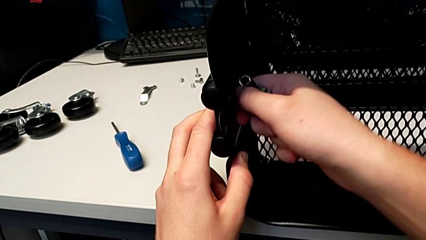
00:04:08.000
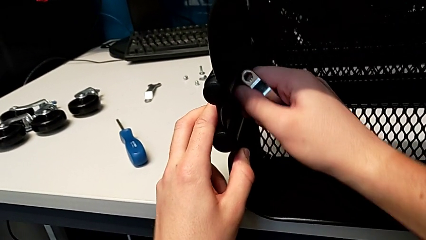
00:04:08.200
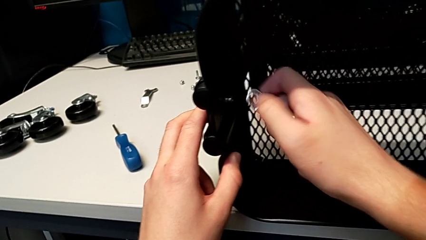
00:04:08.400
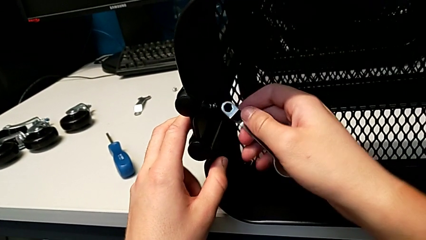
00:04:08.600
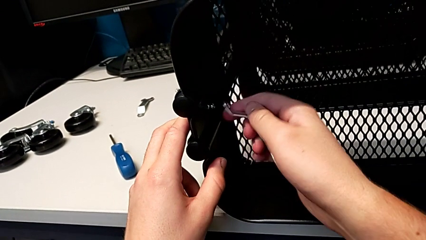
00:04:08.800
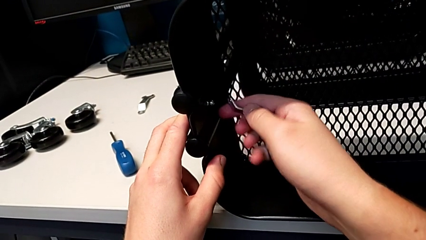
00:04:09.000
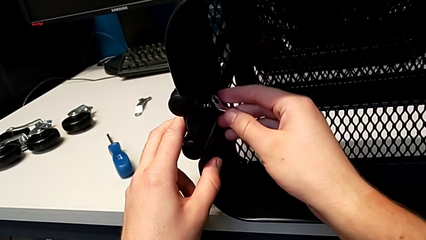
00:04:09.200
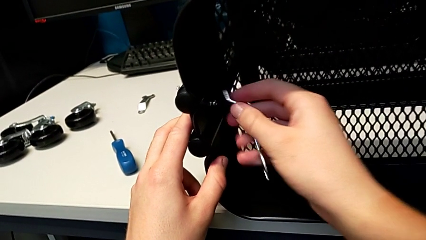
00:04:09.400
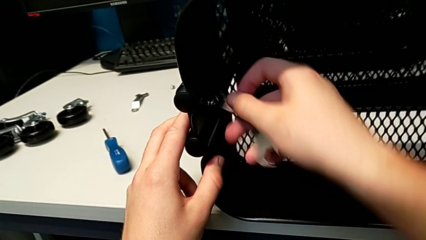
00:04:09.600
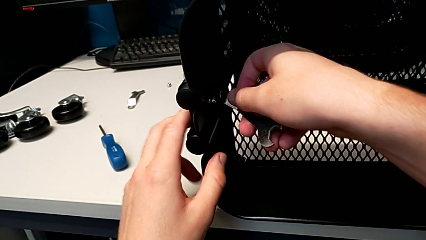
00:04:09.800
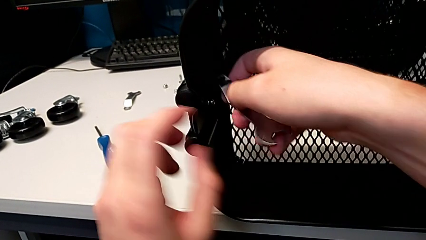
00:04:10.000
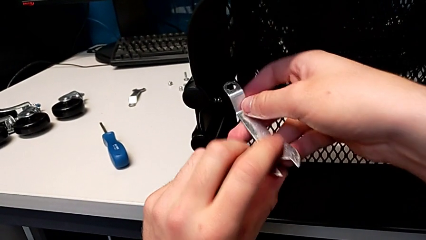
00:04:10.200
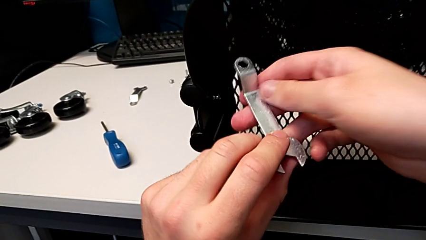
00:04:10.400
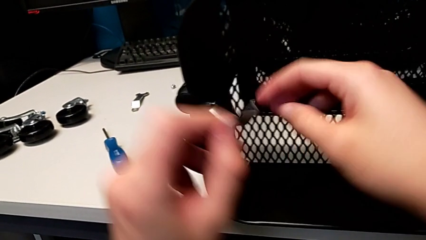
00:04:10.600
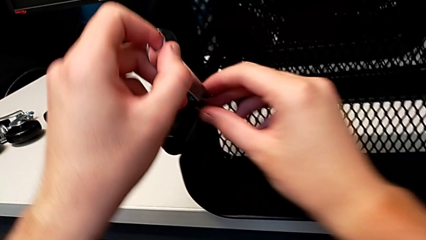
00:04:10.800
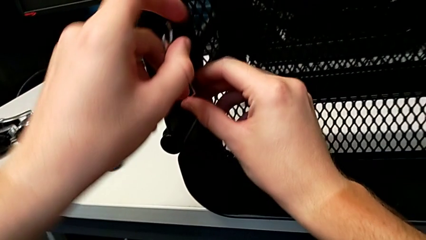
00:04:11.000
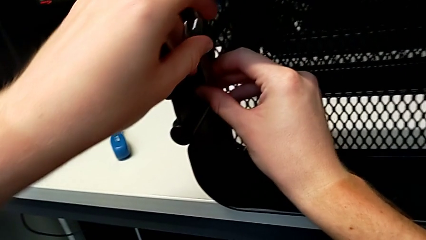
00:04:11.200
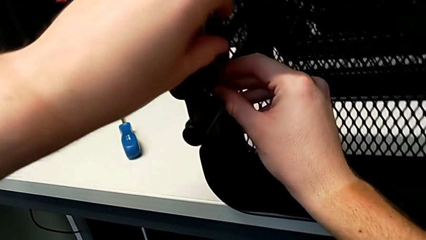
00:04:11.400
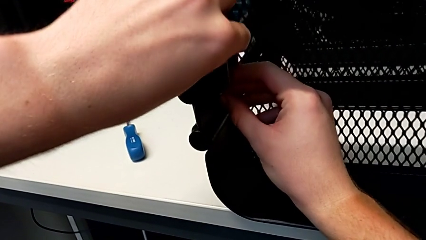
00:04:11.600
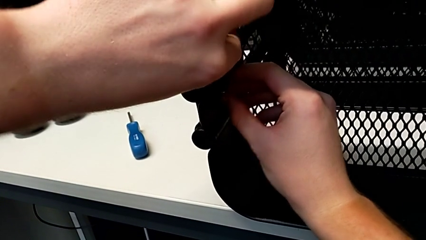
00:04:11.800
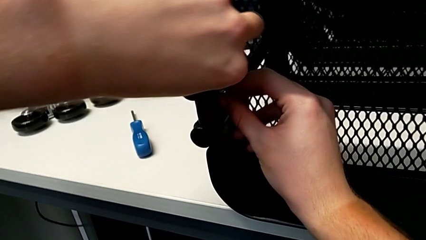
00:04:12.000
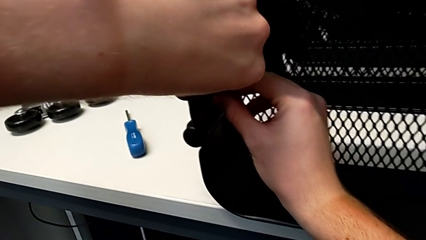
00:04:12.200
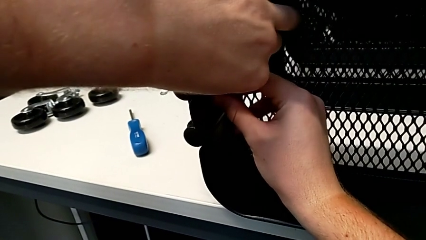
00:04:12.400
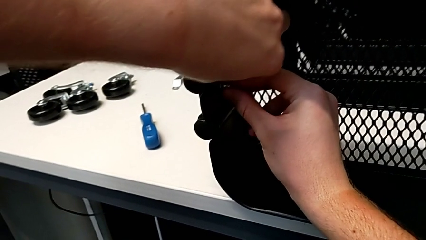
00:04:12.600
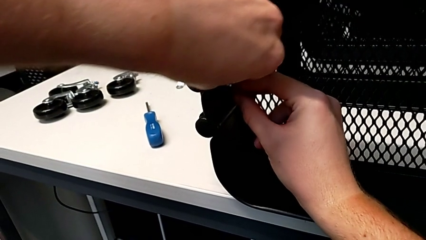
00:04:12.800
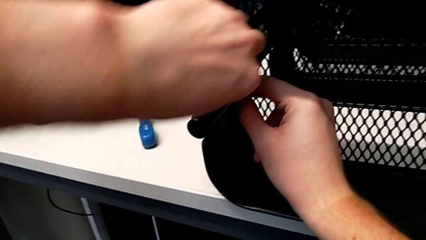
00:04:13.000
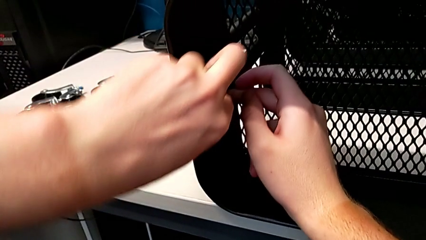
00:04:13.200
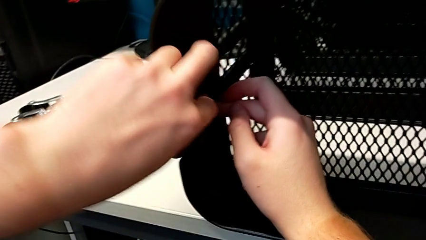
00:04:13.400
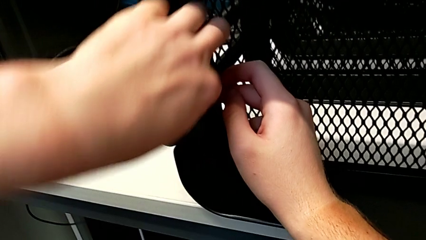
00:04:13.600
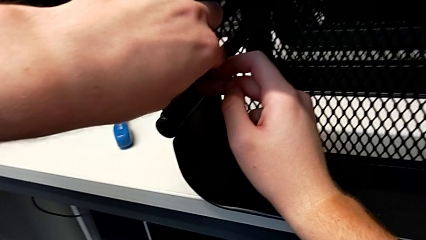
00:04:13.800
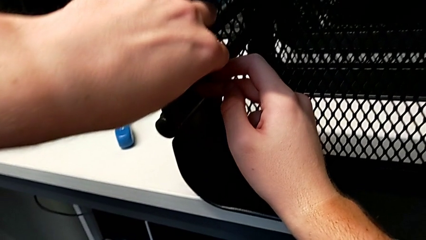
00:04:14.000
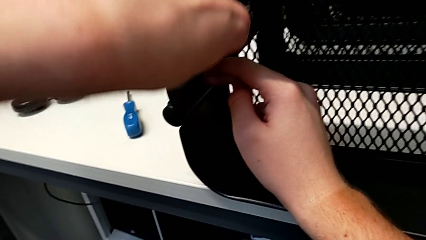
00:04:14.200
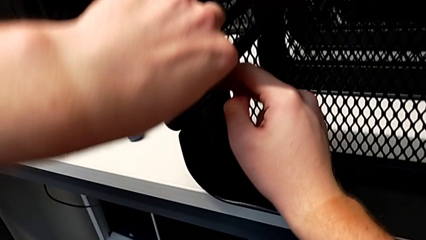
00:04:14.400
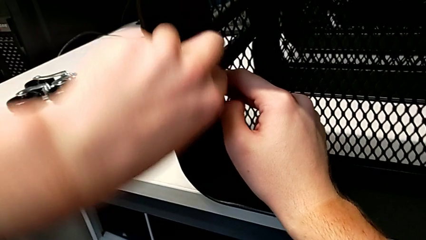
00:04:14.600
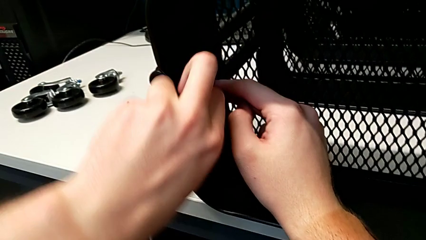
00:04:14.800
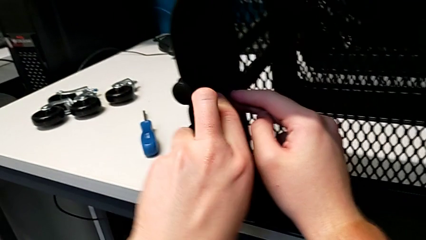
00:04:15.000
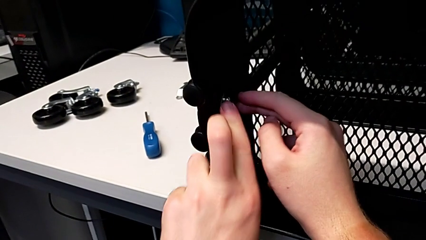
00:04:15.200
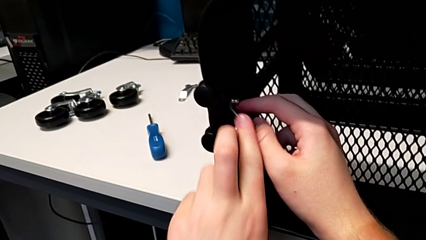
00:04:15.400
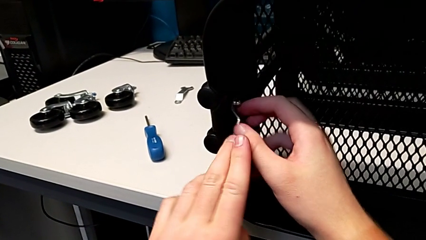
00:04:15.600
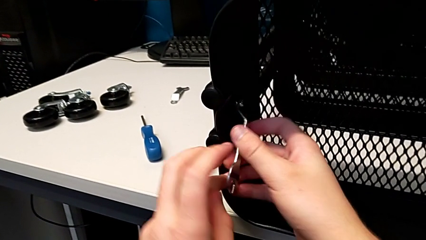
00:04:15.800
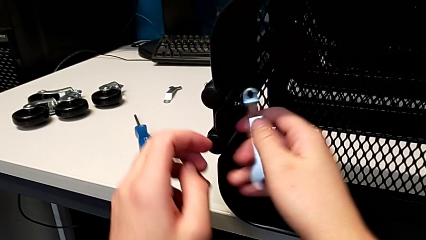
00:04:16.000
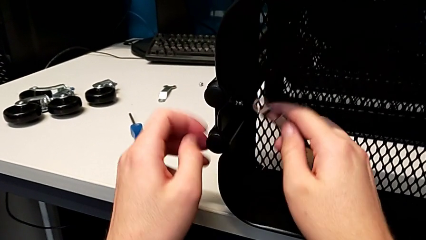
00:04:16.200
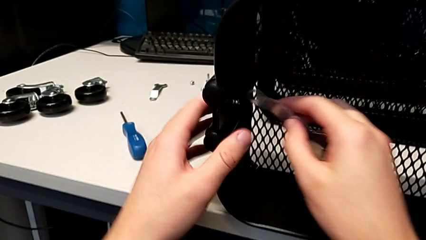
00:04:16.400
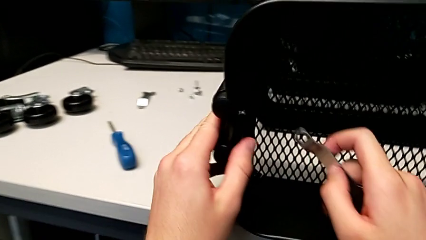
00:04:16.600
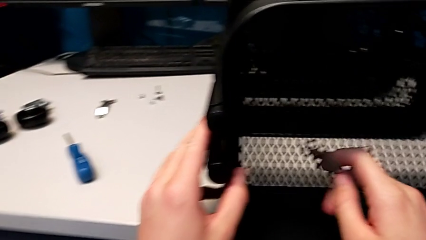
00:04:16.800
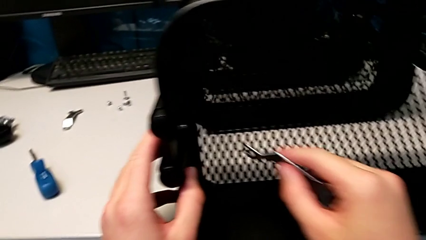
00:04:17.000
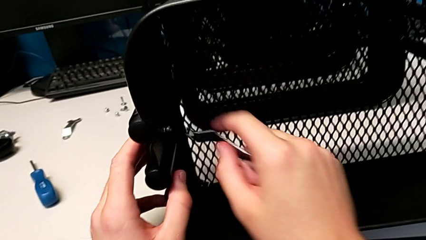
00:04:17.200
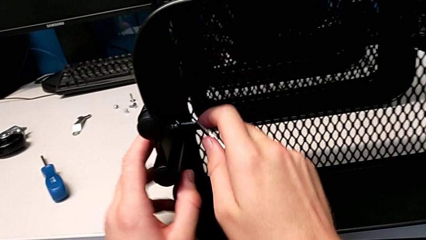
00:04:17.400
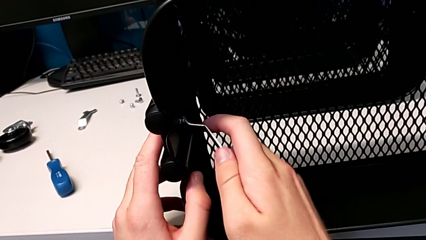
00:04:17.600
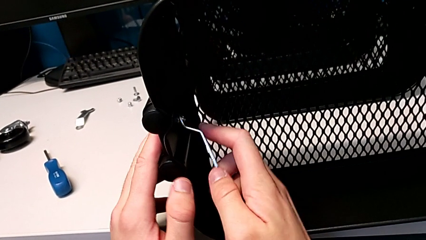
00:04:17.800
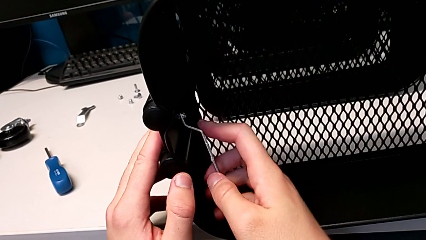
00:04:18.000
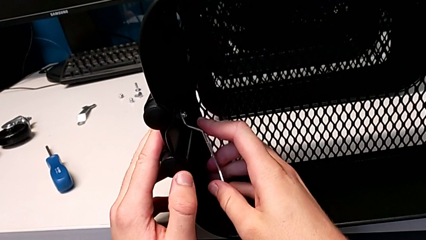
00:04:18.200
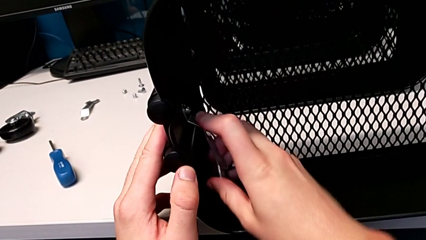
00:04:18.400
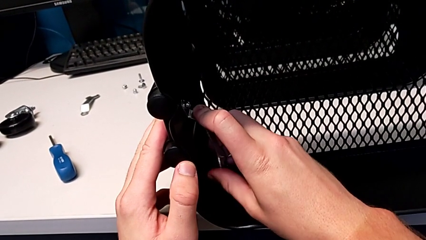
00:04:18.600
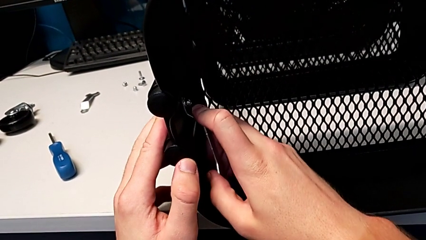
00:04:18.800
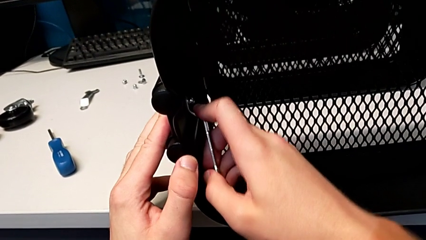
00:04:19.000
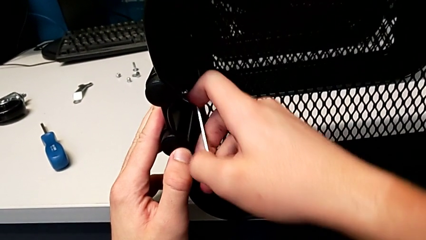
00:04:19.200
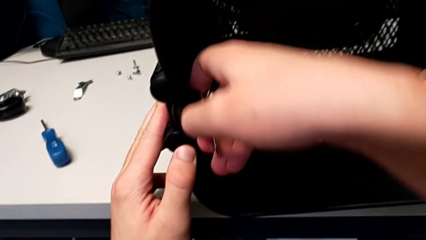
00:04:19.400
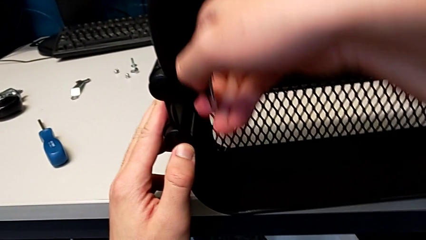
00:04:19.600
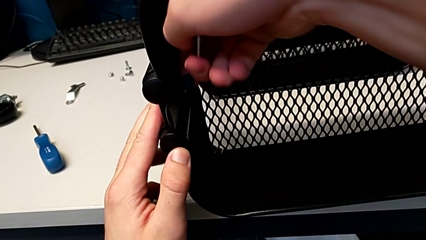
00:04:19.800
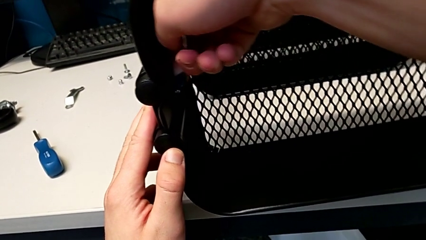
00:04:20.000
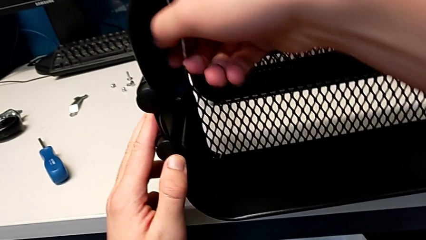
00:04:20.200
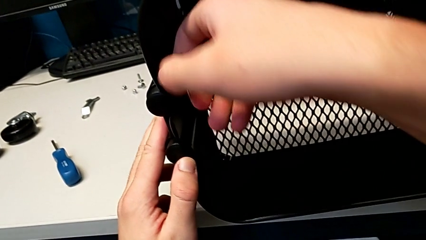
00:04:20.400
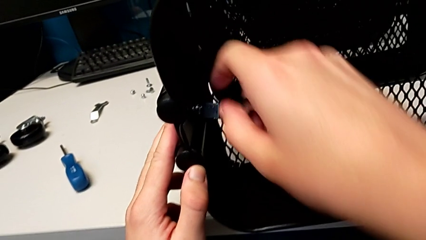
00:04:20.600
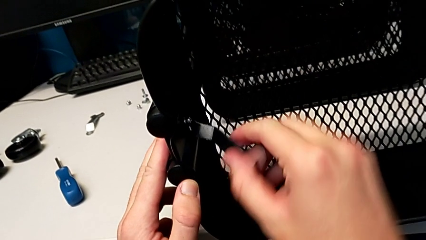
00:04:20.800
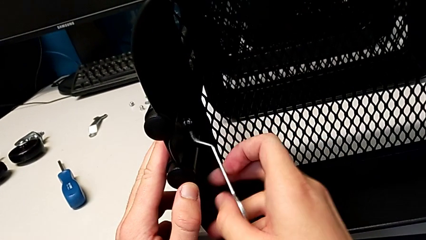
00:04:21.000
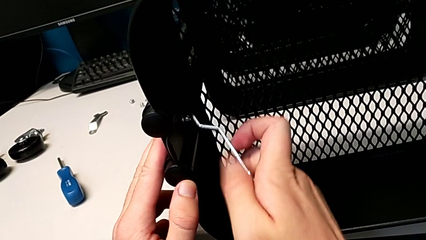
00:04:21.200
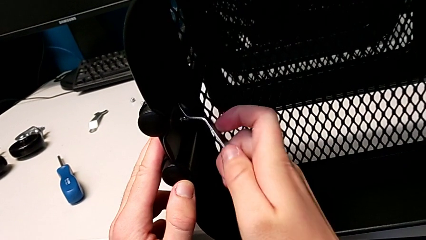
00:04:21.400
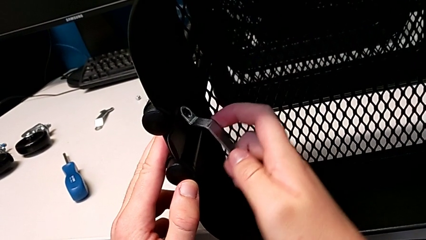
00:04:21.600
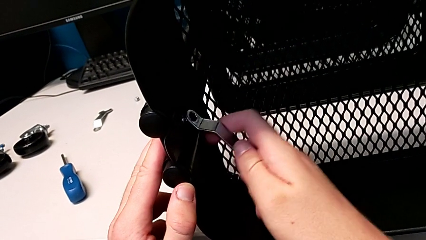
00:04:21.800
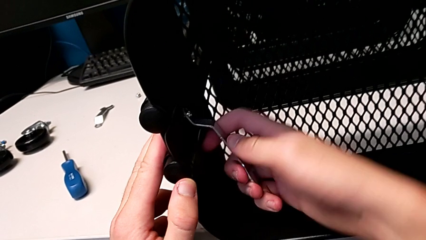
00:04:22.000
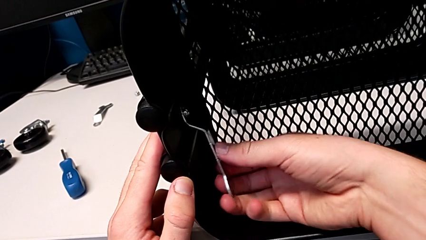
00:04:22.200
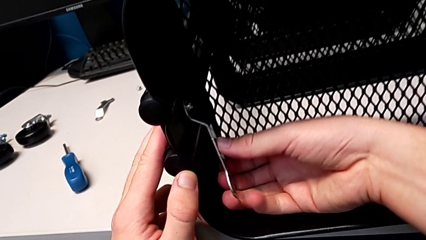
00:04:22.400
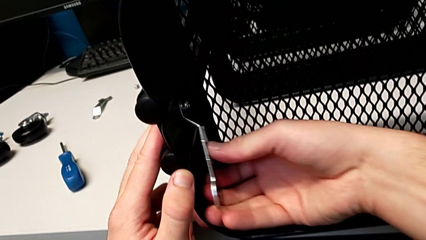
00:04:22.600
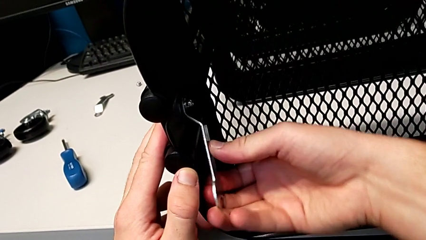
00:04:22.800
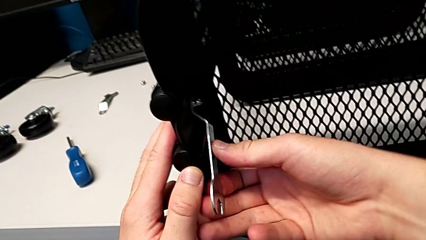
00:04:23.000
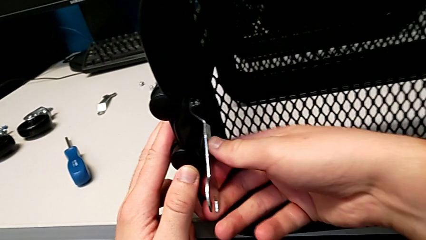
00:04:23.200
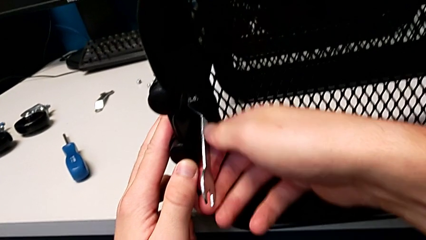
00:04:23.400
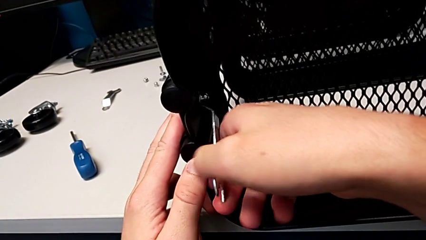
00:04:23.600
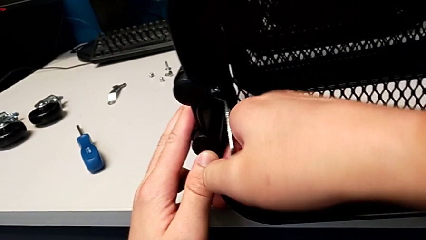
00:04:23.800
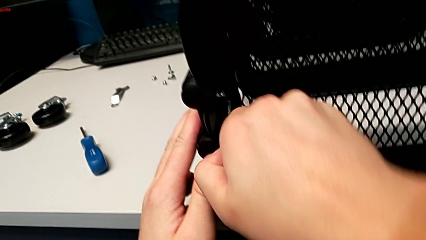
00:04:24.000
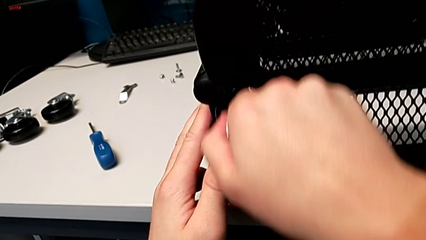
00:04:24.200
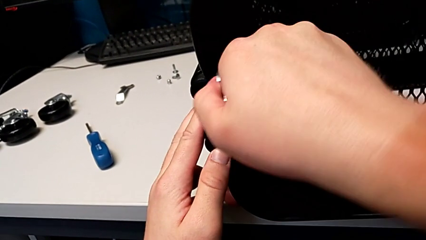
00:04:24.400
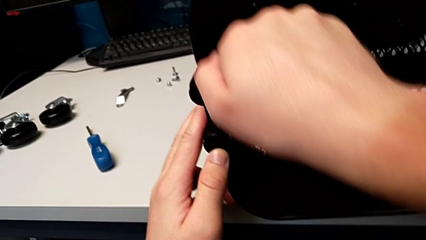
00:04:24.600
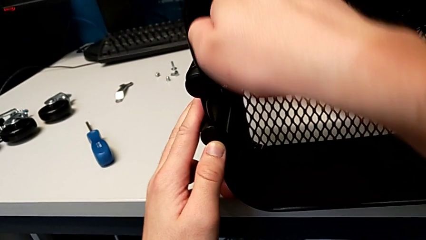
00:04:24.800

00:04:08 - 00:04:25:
The camera wearer is unscrewing the left bracket of the top tray. They rotate the hexagonal wrench, insert the third hexagon cap nut, unscrew it, insert the hexagonal wrench and begin to wrongly unscrew the third hexagon cap nut.
